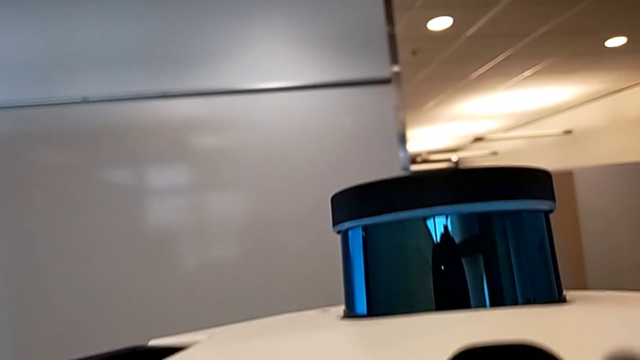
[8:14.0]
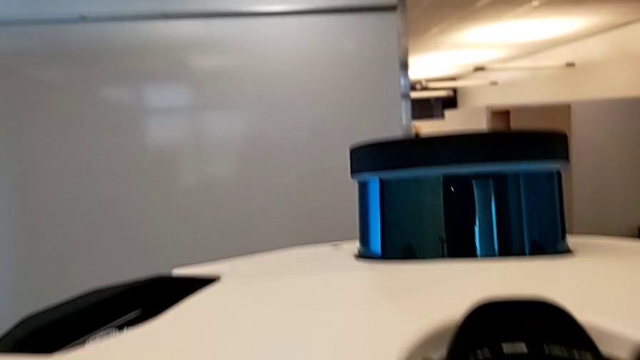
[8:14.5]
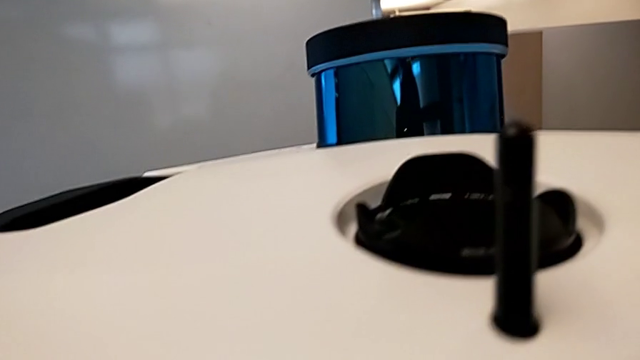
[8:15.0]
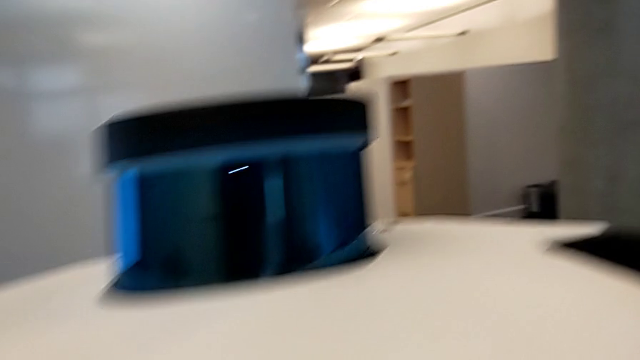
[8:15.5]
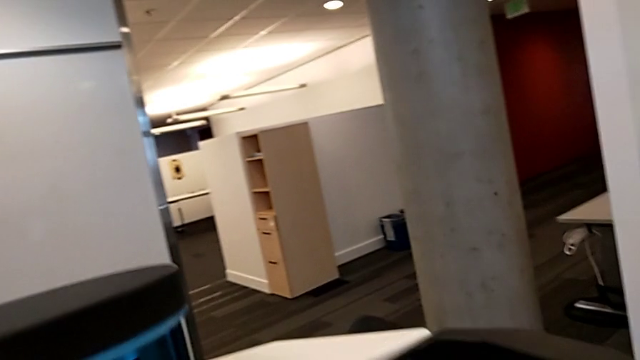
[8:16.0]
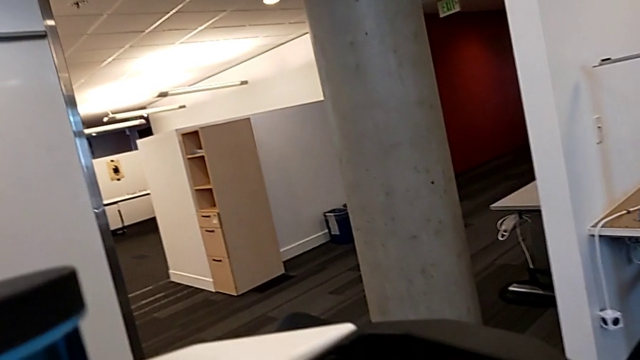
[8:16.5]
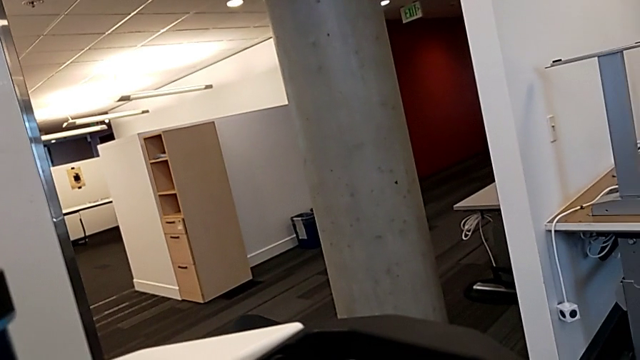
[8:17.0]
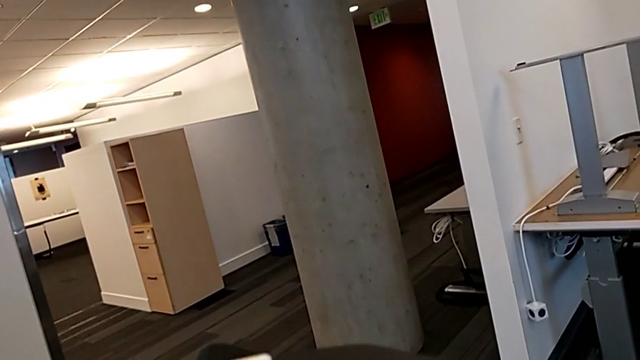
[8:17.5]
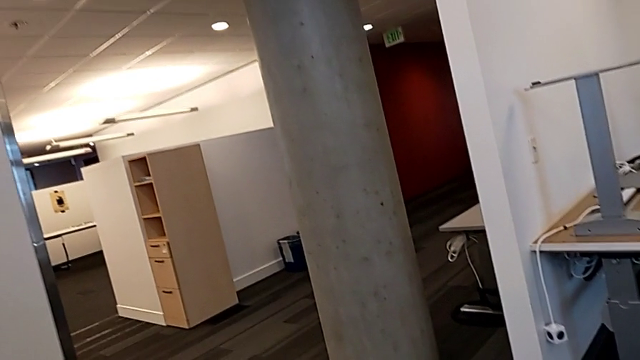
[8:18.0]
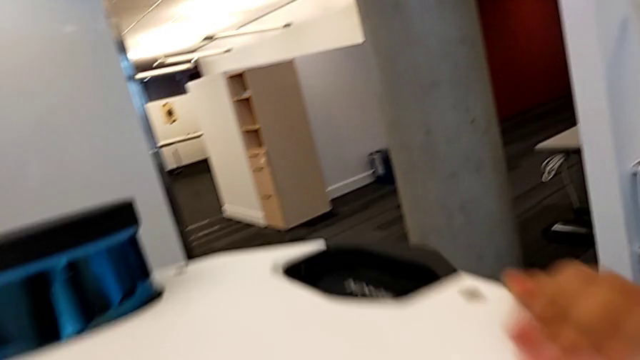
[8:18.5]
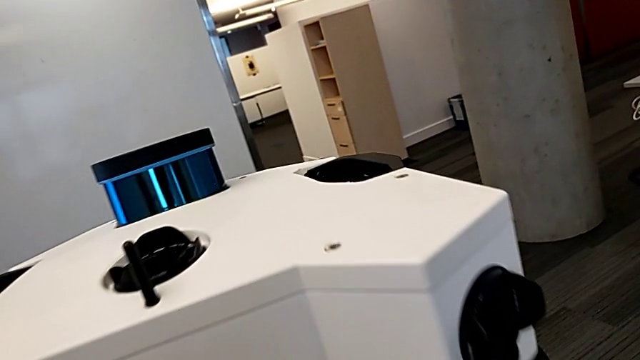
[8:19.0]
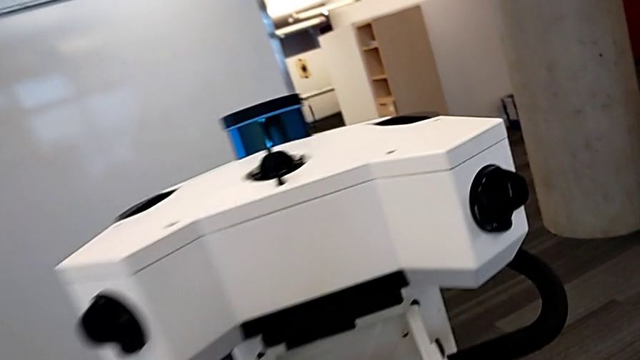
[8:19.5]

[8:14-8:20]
The camera wearer is turning off the M6 machine. They push the M6 head.
